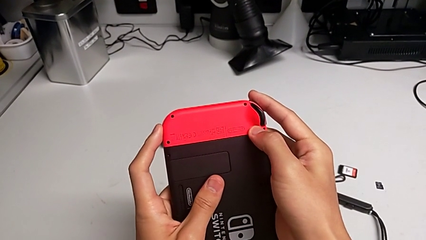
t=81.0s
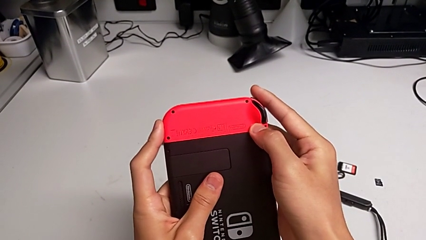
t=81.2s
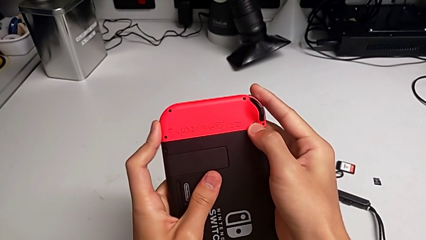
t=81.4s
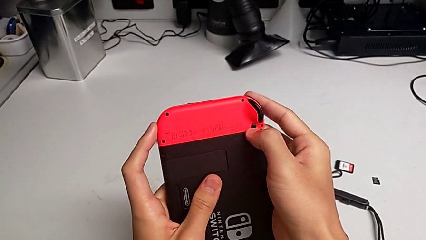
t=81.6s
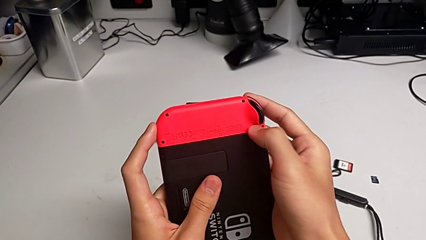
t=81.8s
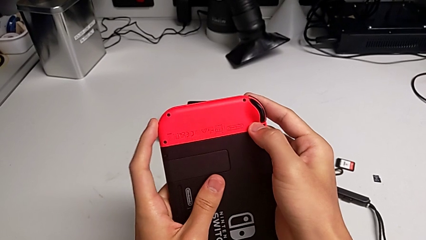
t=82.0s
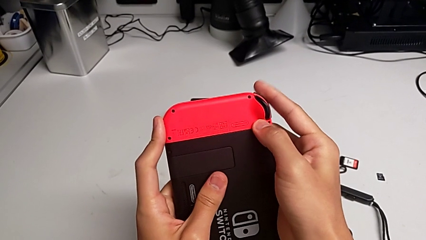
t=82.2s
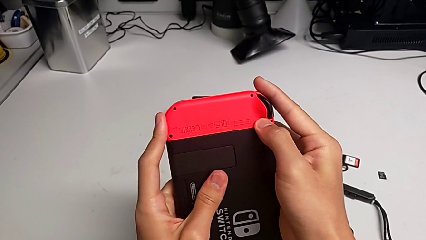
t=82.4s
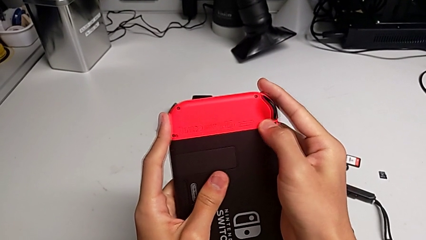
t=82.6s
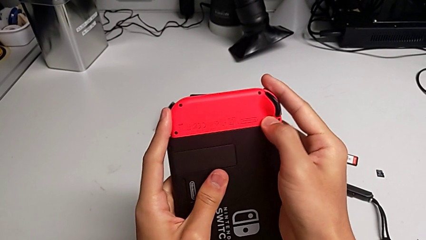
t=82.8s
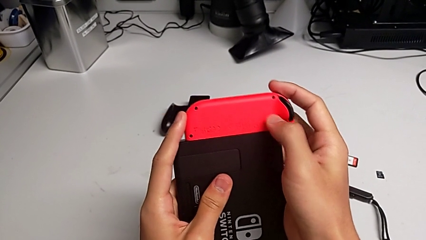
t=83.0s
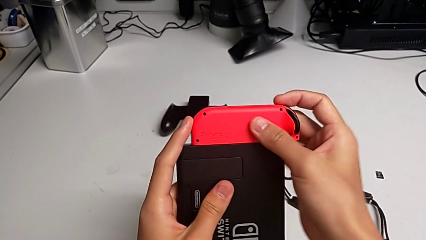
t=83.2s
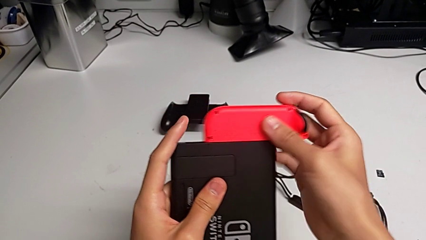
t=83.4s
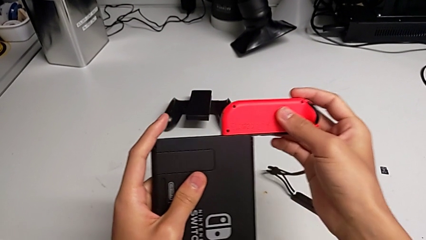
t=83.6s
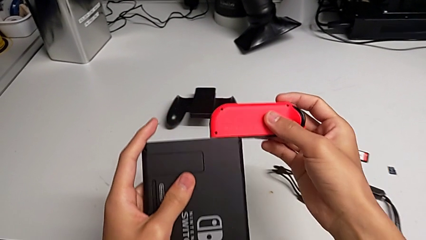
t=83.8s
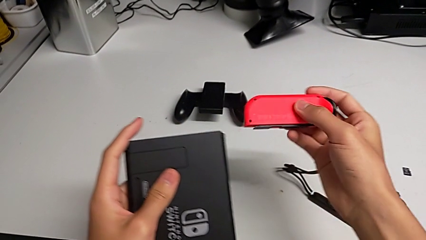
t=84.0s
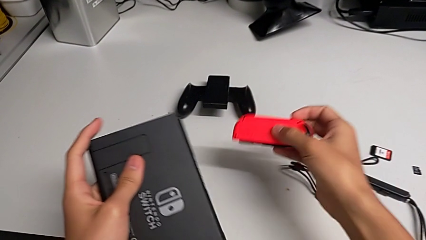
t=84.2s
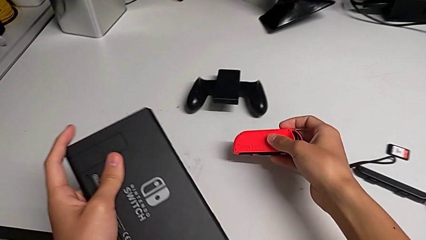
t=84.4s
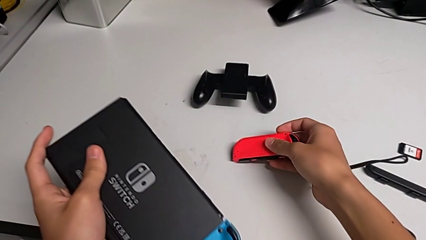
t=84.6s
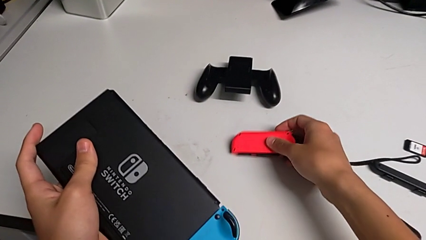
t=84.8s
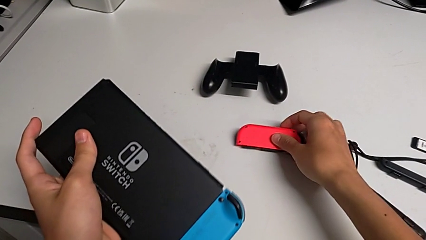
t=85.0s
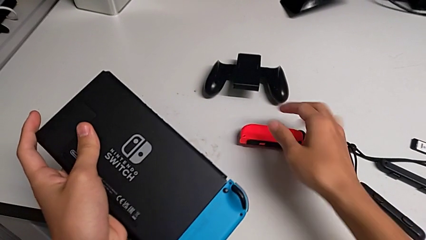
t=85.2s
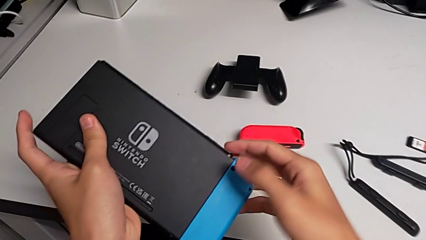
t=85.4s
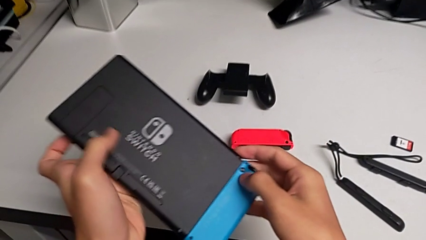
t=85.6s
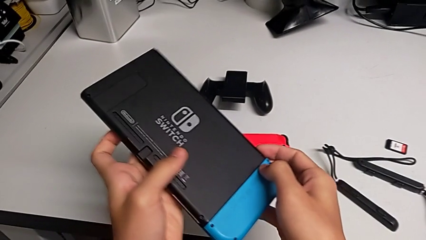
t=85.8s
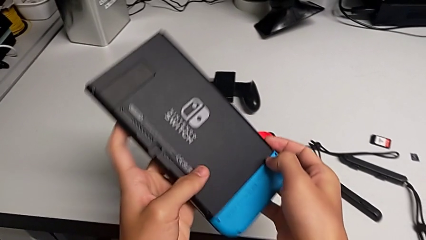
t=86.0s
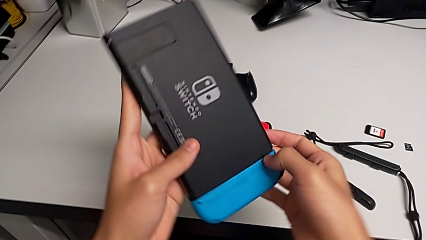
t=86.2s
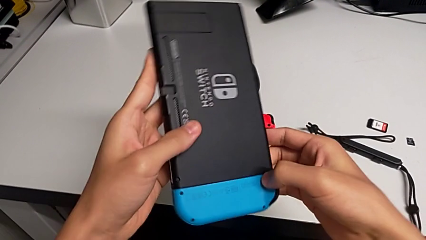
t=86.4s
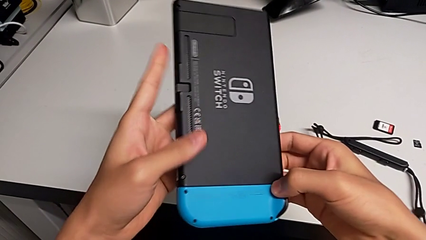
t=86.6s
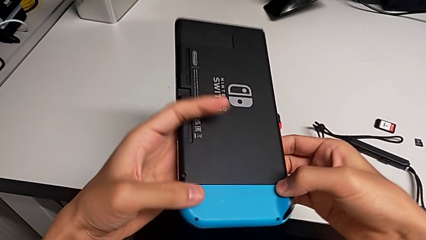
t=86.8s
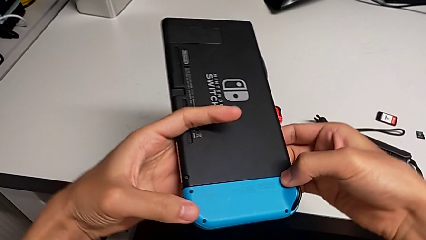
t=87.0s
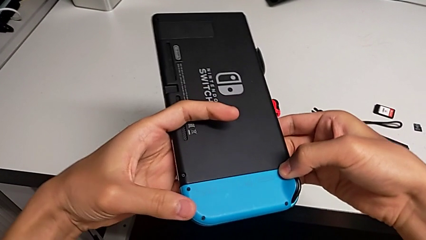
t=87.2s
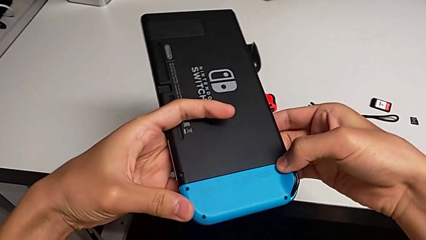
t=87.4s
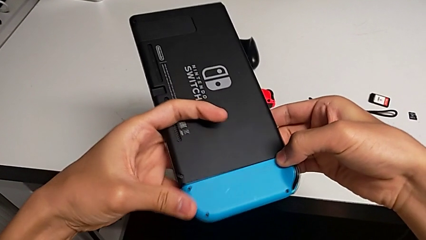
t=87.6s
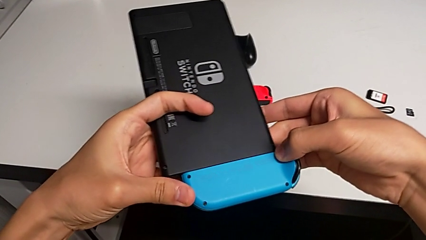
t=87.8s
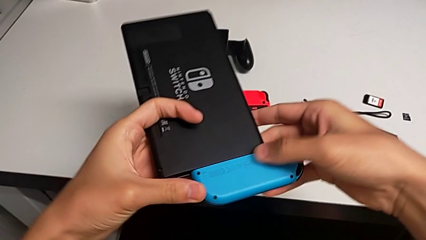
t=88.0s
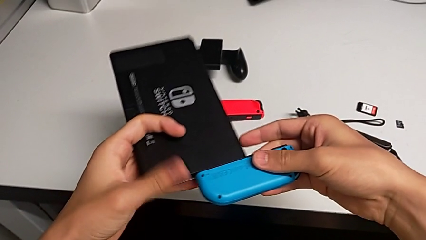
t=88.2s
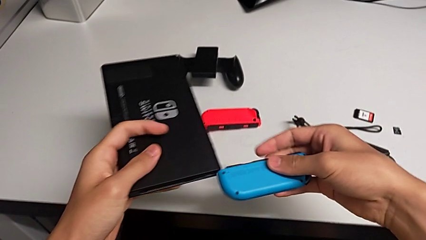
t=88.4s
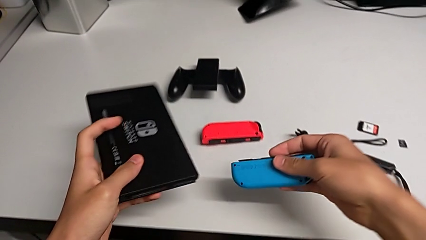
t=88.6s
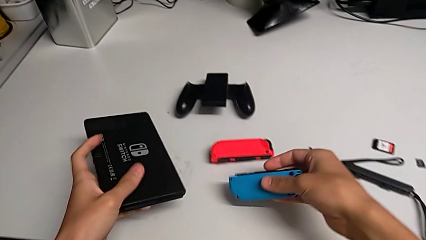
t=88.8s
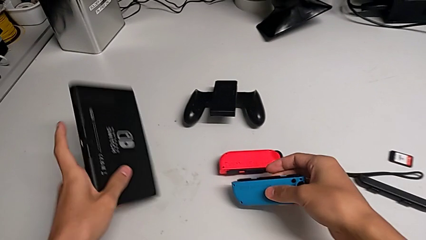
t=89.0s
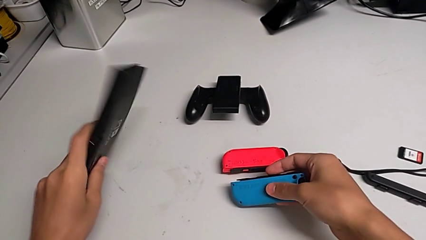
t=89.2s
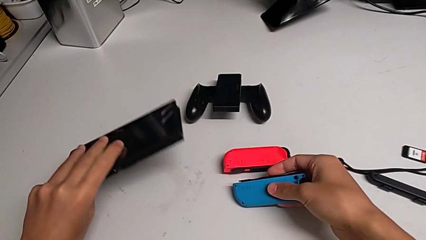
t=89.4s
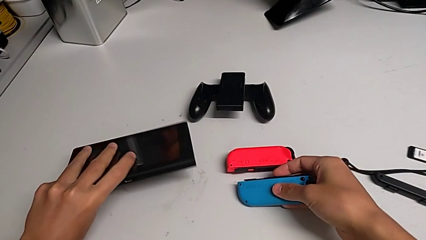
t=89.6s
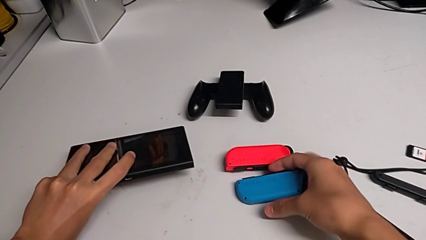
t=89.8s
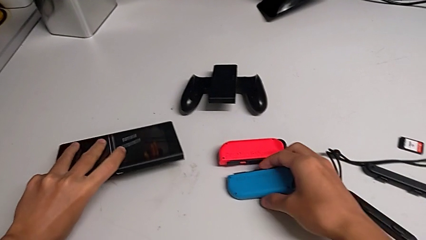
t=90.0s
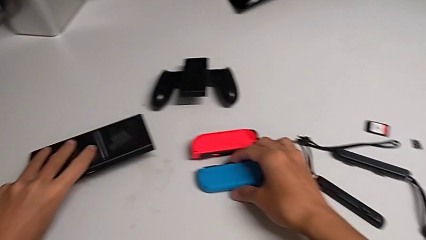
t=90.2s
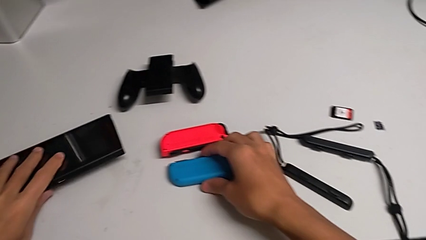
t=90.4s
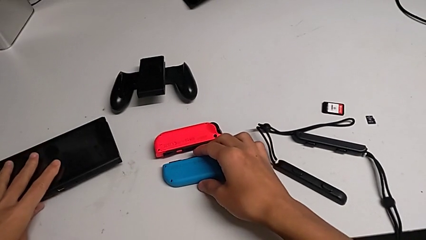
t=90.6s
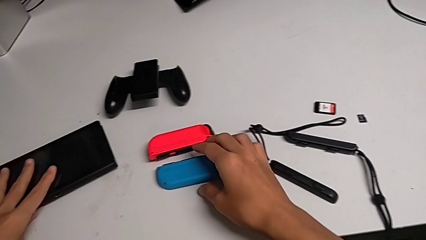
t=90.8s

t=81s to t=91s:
The camera wearer is removing the joy-con controllers from the Nintendo Switch. They press the black button, withdraw the red Joy-Con controller twice, press the black button, withdraw the blue Joy-Con controller, place it, flip the Nintendo Switch and place it.

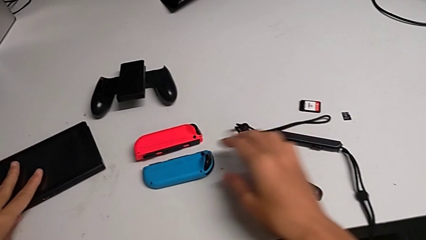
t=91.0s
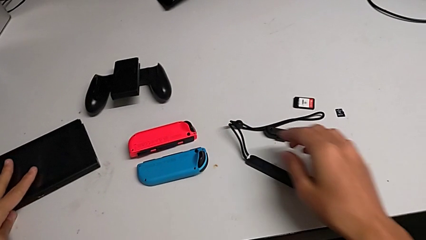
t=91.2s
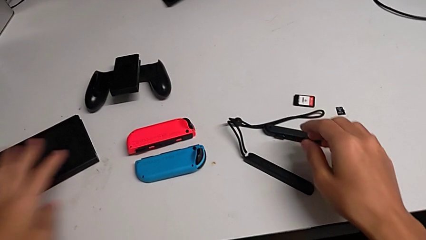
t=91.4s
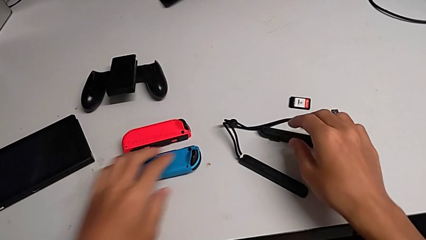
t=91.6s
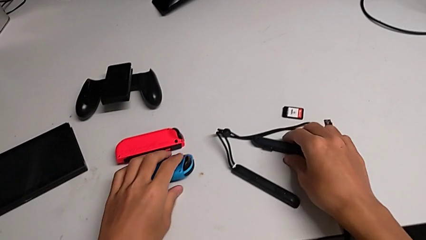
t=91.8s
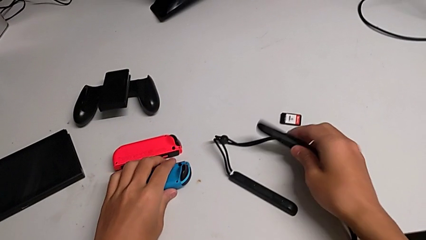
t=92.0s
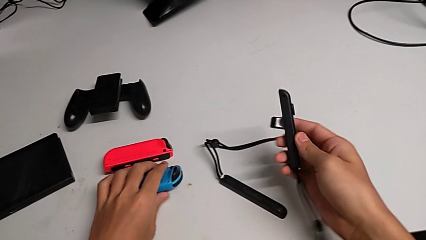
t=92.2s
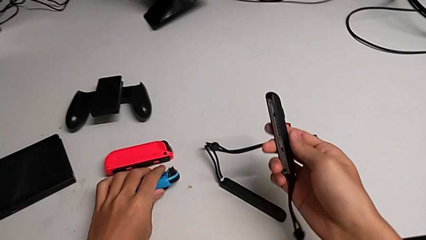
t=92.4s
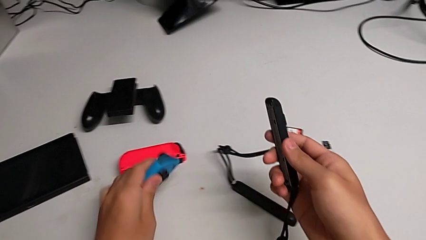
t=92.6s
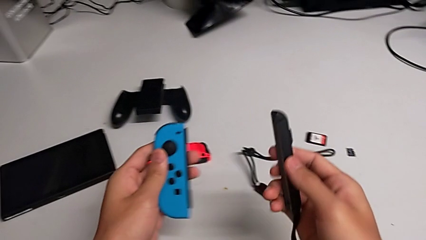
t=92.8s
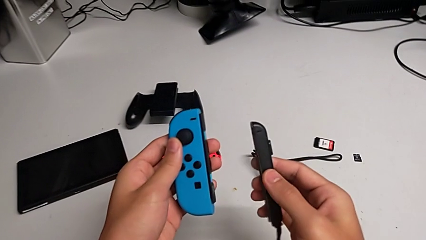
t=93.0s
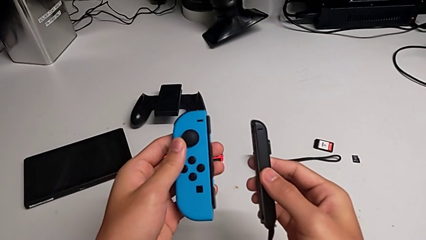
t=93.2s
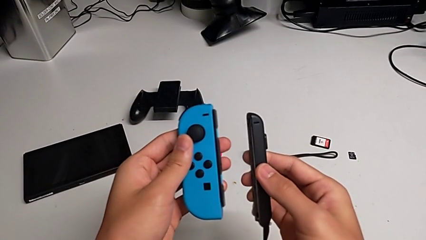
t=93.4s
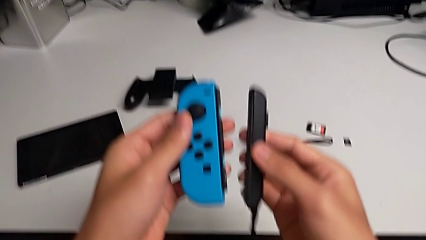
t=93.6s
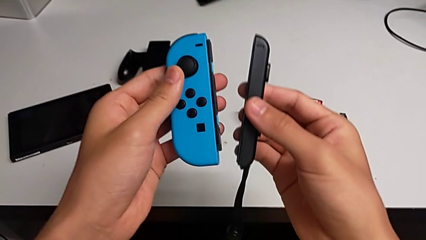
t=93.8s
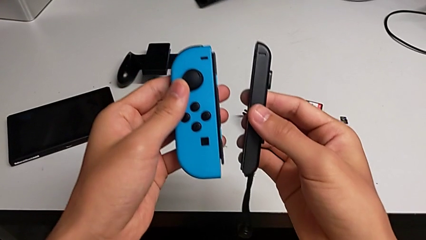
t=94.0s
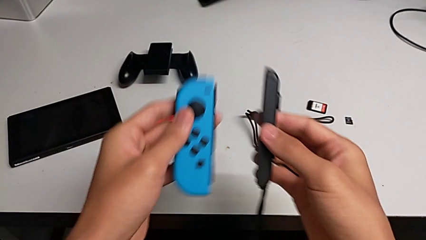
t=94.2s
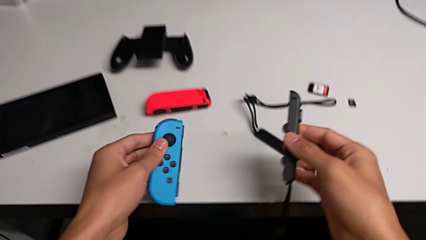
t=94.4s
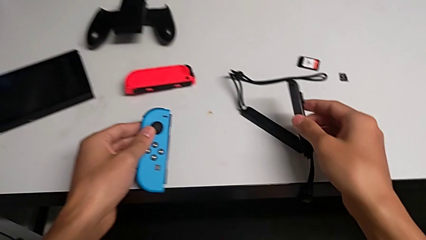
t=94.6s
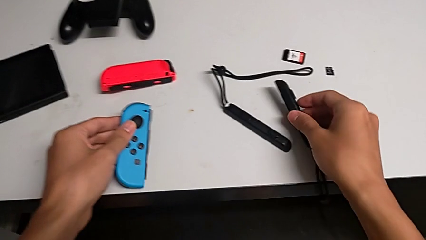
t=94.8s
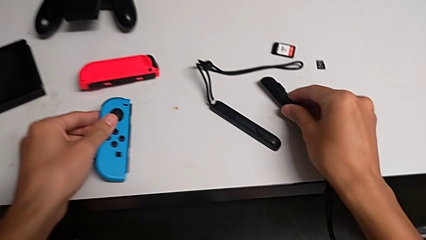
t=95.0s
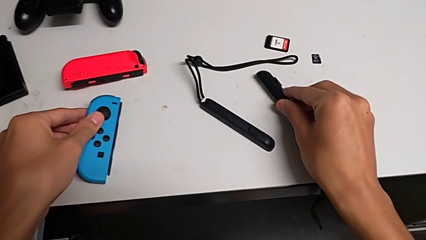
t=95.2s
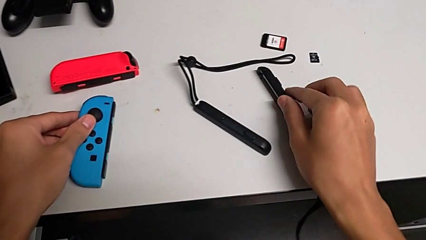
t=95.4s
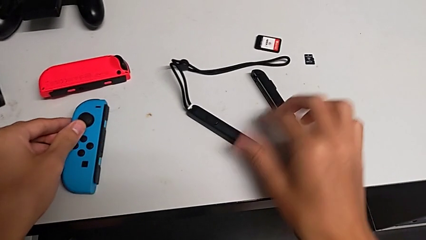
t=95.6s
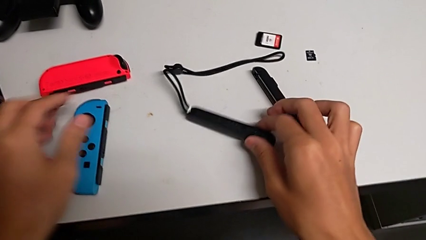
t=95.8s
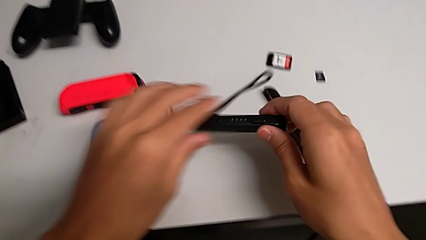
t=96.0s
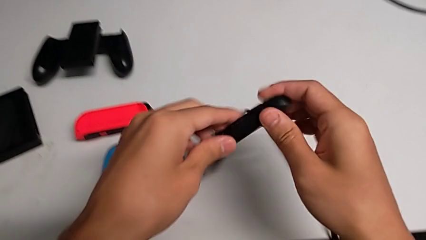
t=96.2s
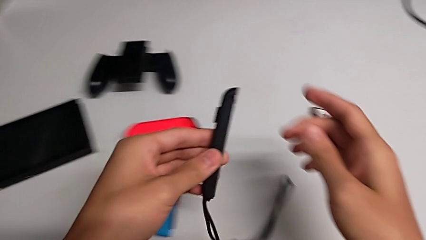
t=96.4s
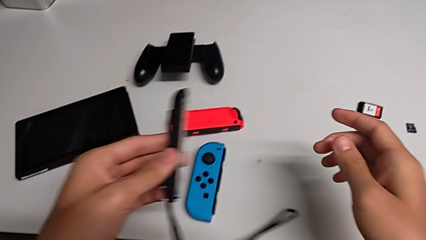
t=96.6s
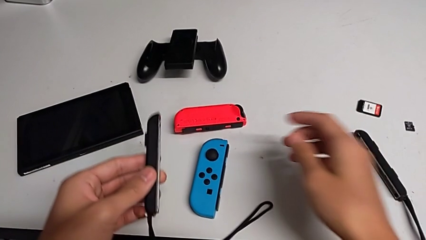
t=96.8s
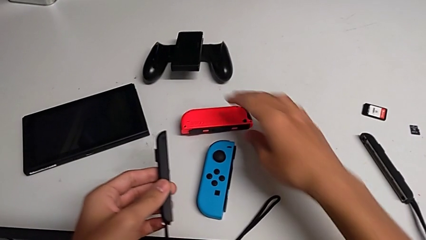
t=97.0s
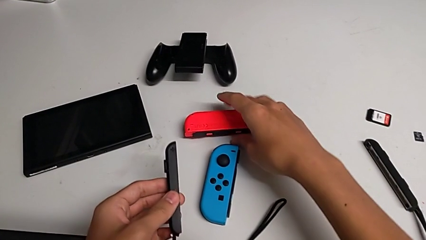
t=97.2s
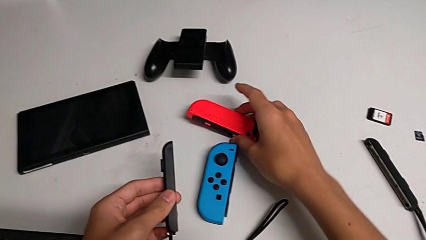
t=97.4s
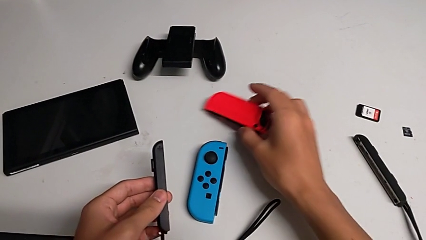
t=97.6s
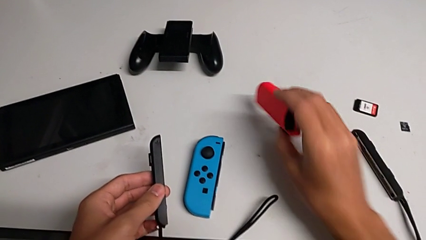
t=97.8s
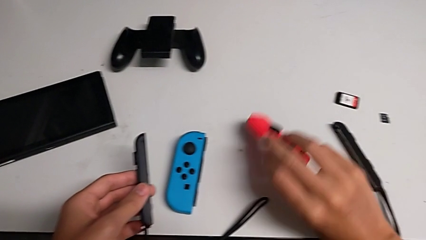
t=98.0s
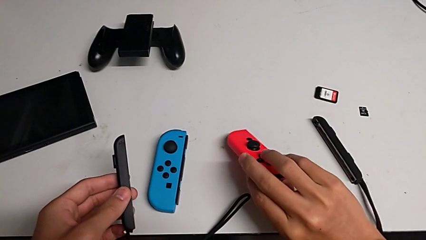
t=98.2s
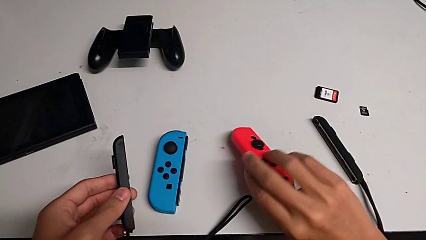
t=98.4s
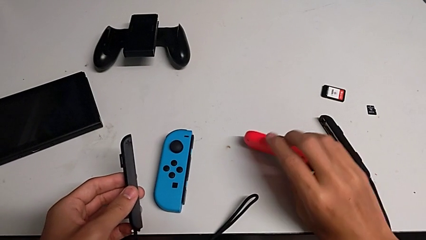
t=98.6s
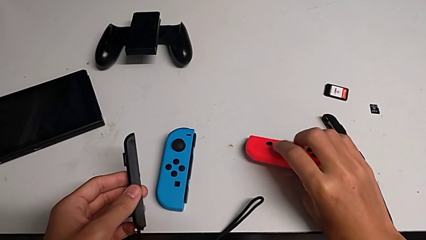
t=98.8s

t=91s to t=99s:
The camera wearer is inserting the red joy-con controller into the joy-con strap. They wrongly grab and lift the blue Joy-Con controller, drop the first Joy-Con strap, drop the blue Joy-Con controller, grab the second Joy-Con strap, lift it and flip the red Joy-Con controller.
